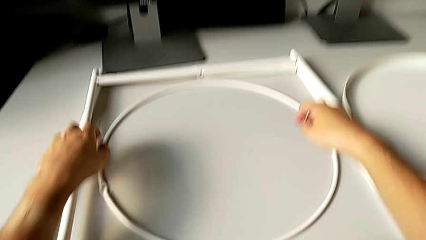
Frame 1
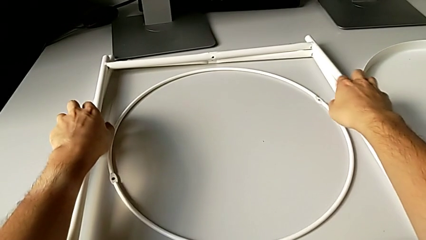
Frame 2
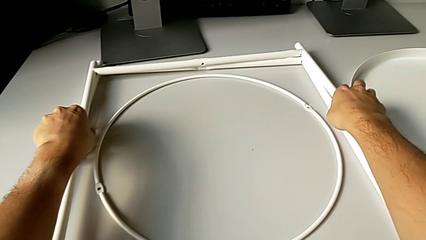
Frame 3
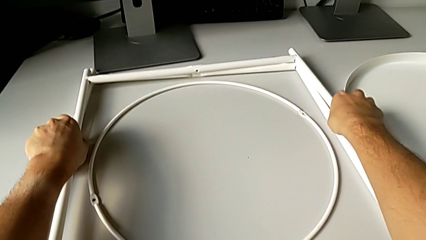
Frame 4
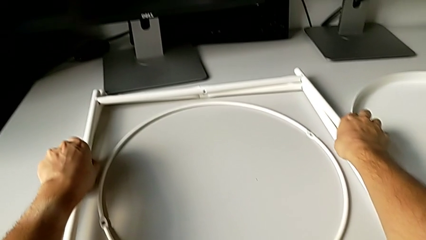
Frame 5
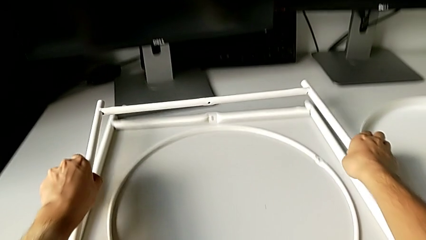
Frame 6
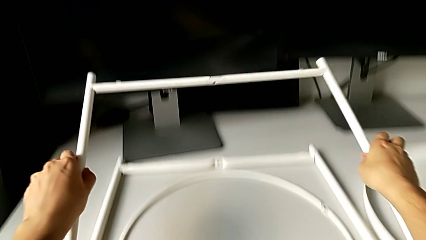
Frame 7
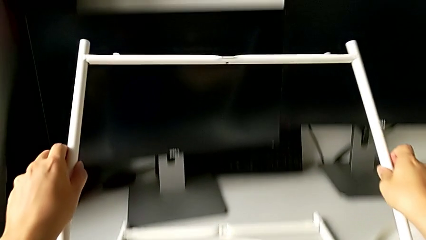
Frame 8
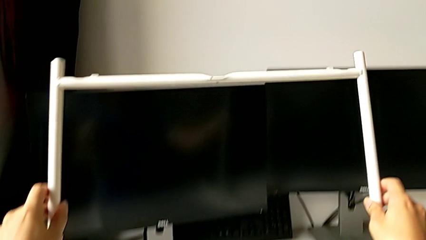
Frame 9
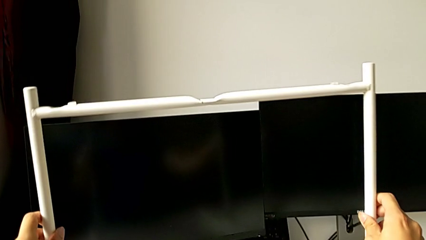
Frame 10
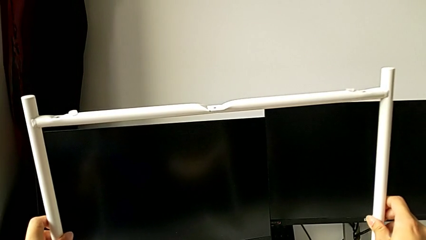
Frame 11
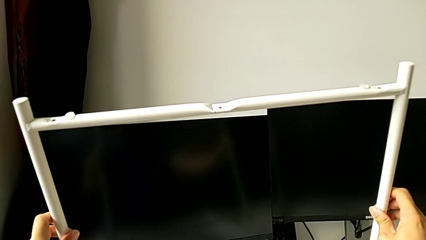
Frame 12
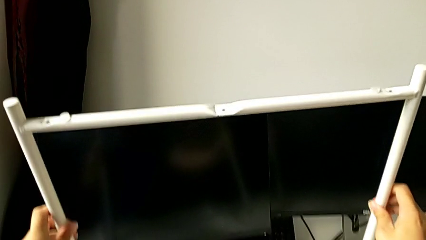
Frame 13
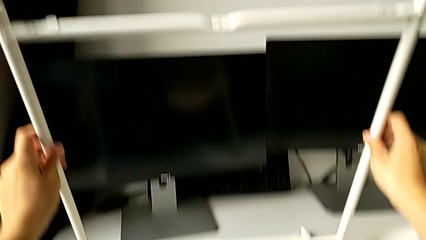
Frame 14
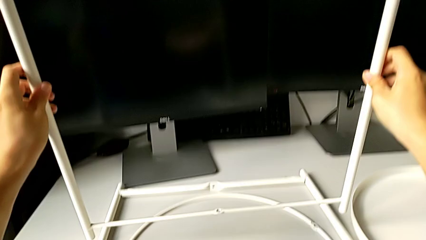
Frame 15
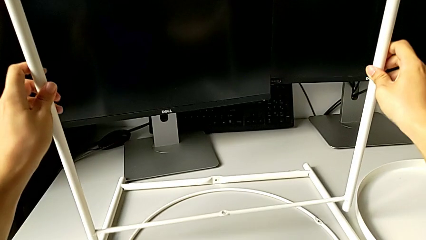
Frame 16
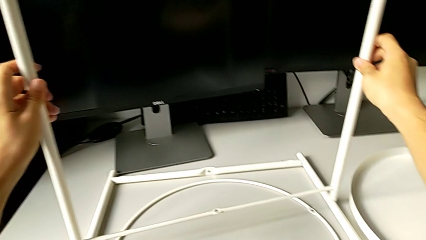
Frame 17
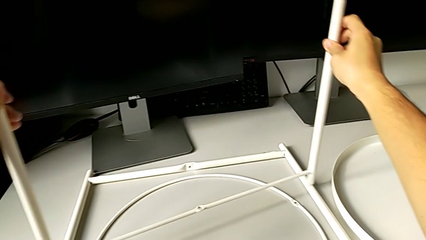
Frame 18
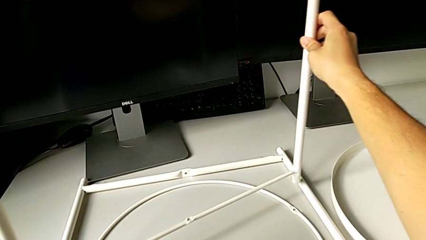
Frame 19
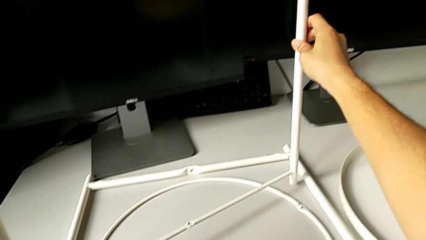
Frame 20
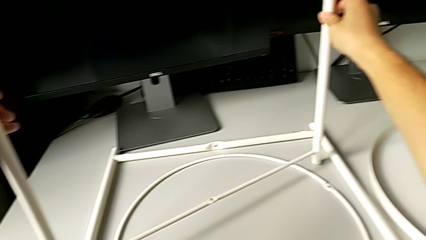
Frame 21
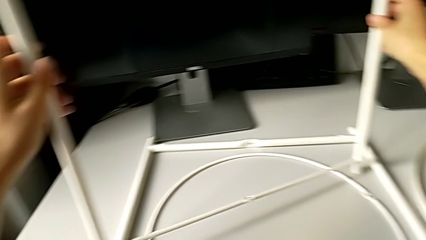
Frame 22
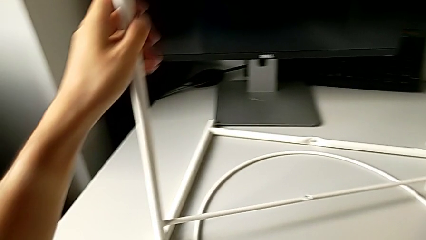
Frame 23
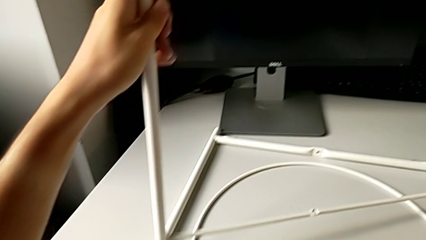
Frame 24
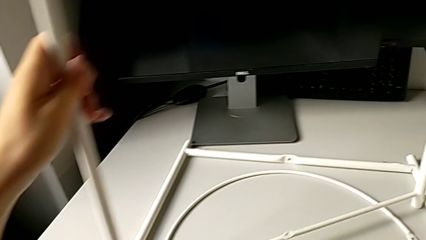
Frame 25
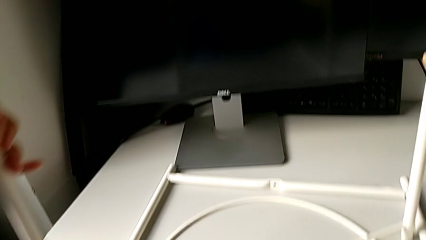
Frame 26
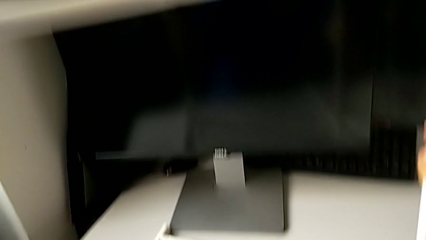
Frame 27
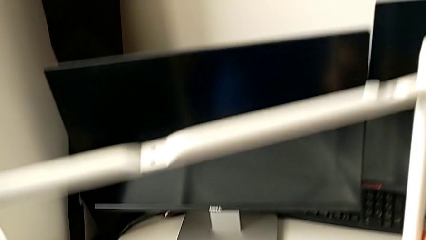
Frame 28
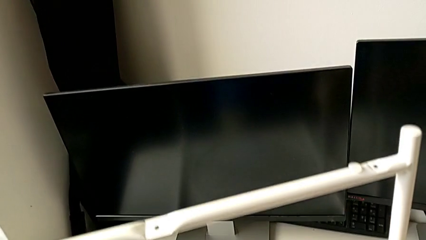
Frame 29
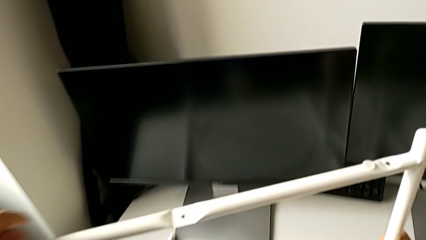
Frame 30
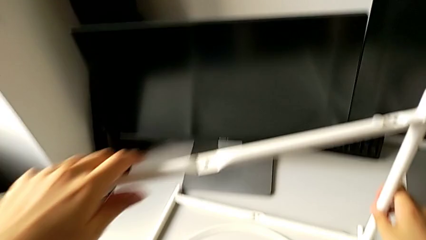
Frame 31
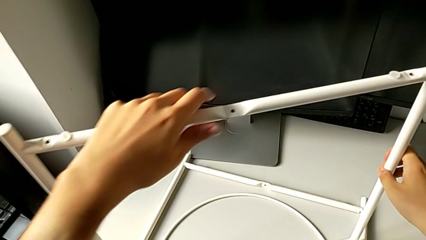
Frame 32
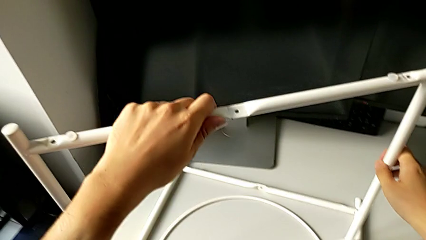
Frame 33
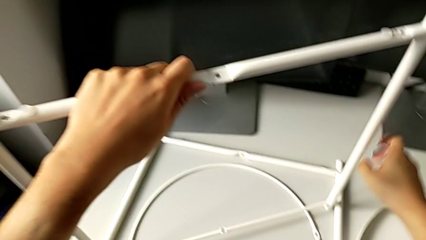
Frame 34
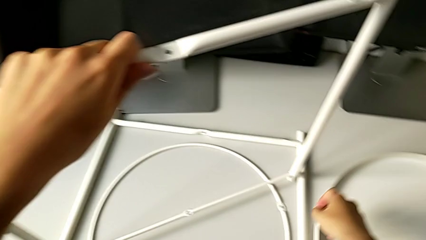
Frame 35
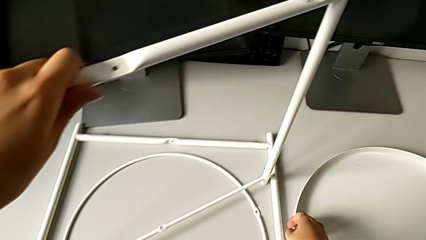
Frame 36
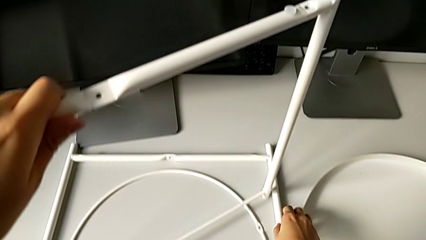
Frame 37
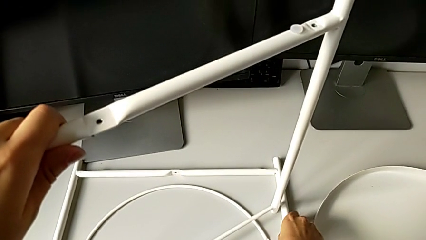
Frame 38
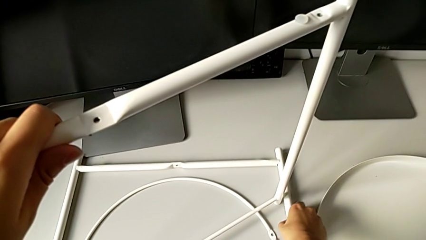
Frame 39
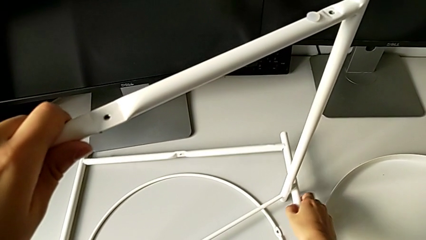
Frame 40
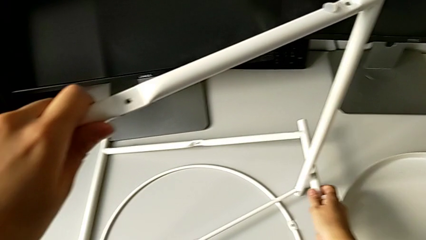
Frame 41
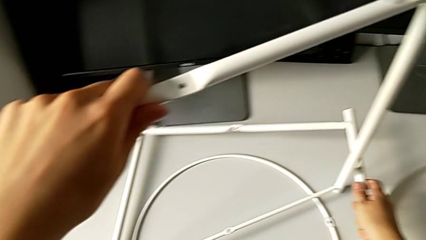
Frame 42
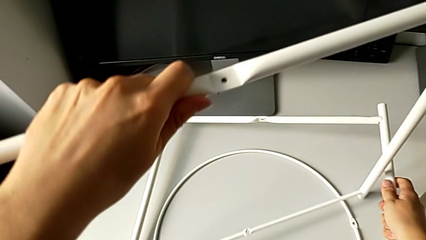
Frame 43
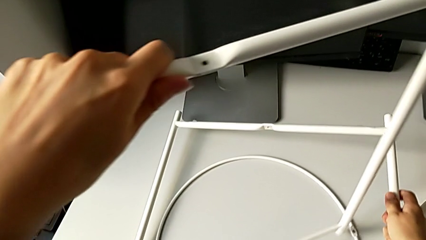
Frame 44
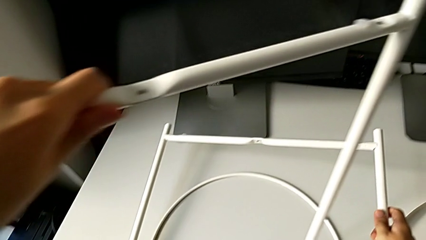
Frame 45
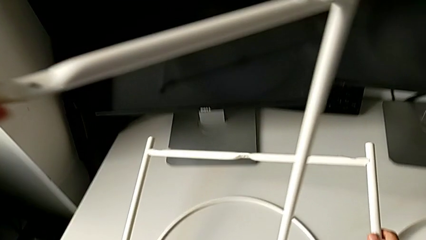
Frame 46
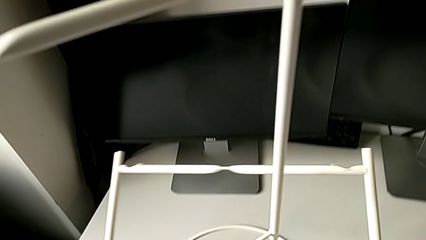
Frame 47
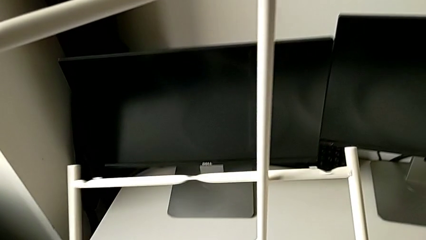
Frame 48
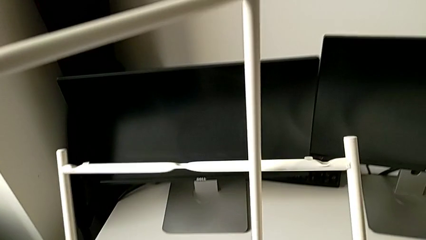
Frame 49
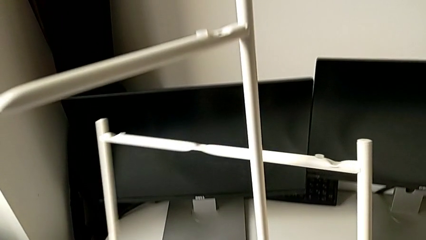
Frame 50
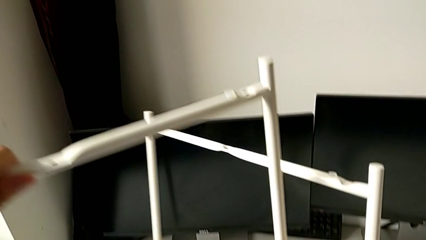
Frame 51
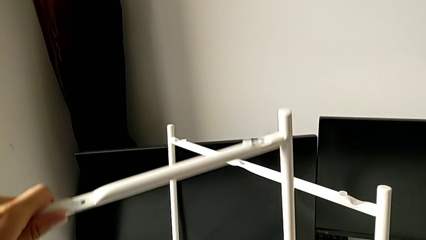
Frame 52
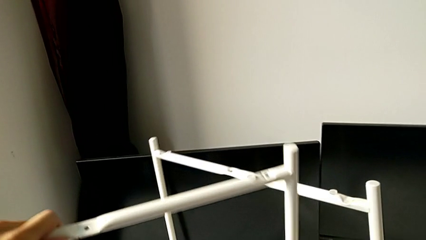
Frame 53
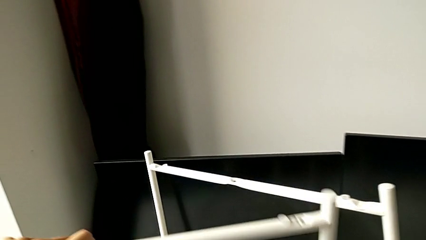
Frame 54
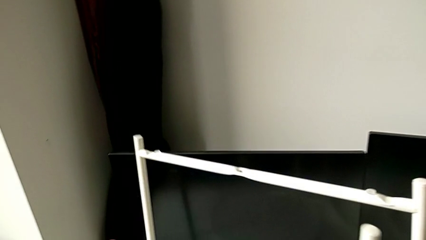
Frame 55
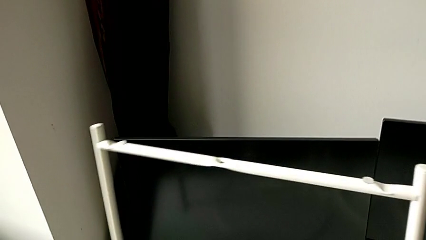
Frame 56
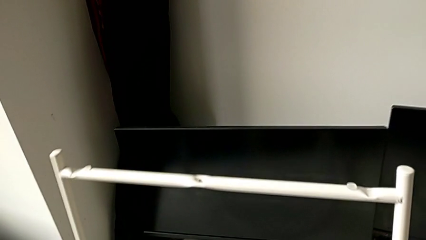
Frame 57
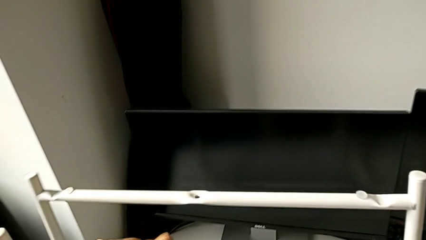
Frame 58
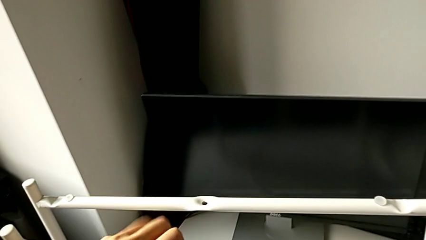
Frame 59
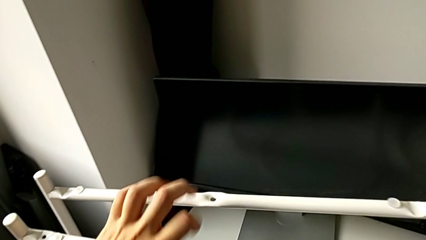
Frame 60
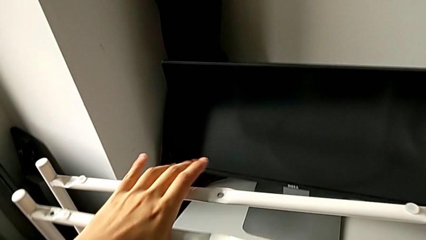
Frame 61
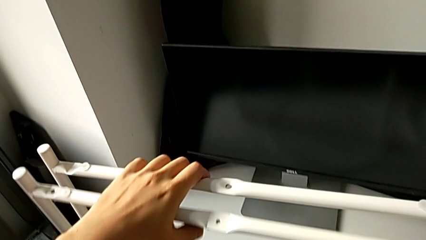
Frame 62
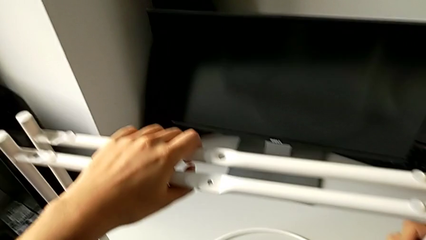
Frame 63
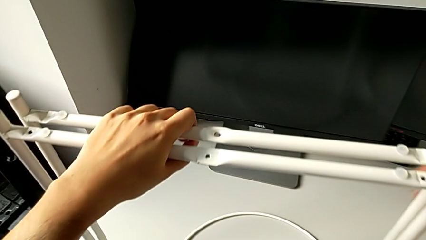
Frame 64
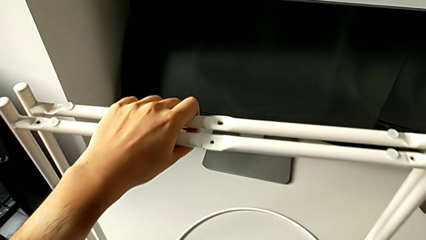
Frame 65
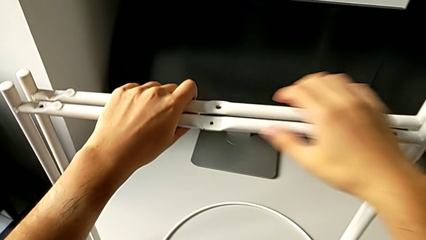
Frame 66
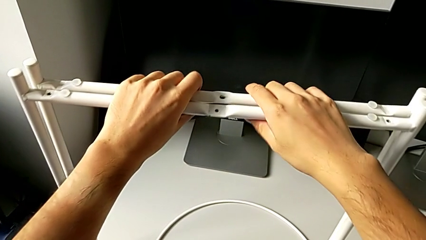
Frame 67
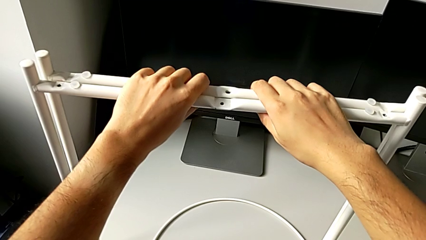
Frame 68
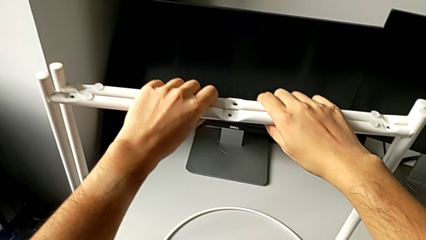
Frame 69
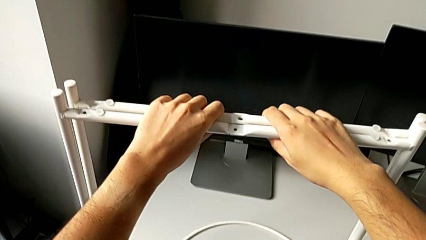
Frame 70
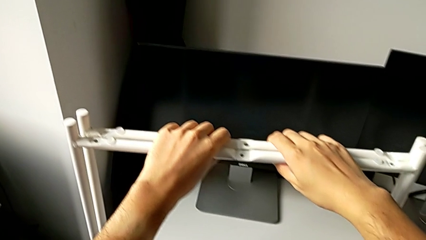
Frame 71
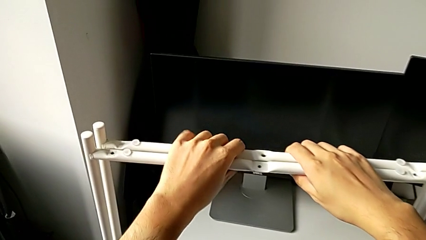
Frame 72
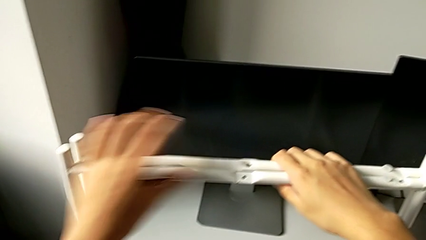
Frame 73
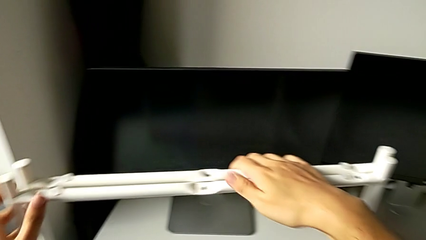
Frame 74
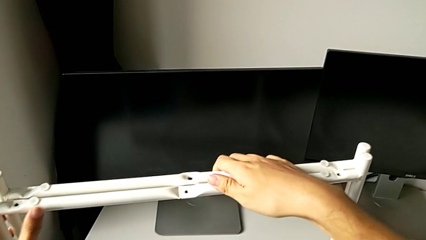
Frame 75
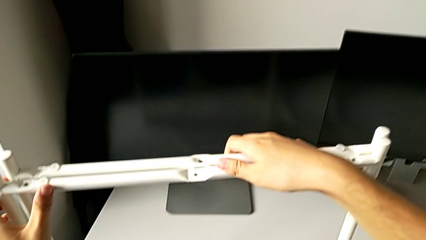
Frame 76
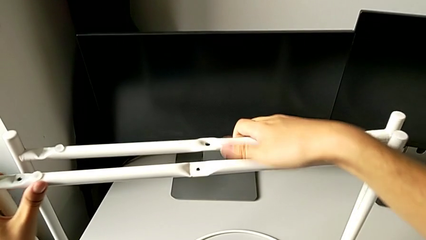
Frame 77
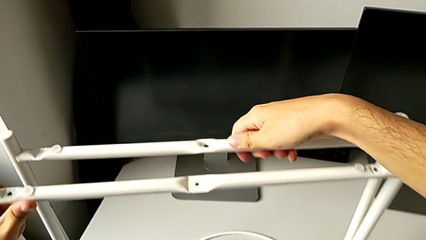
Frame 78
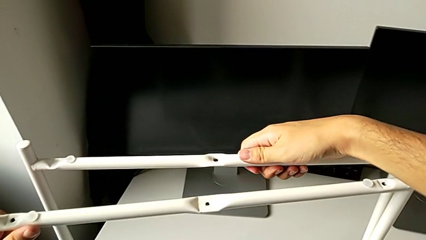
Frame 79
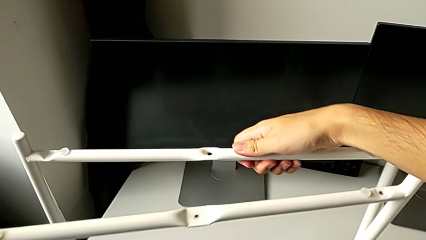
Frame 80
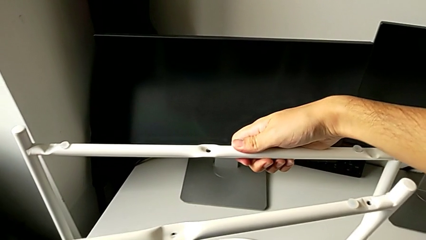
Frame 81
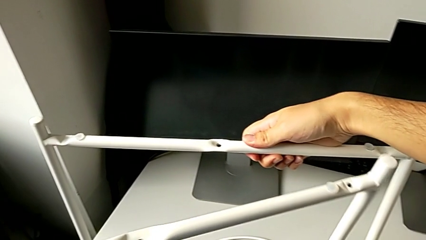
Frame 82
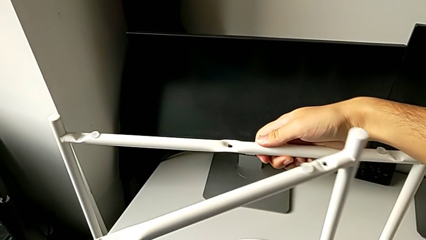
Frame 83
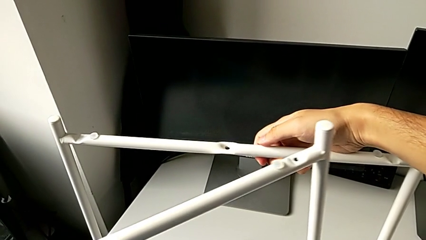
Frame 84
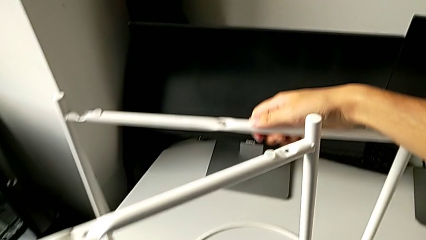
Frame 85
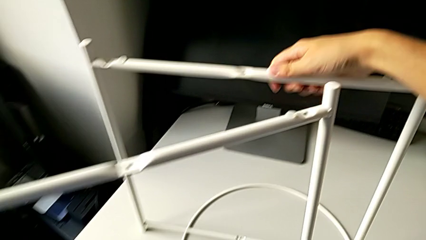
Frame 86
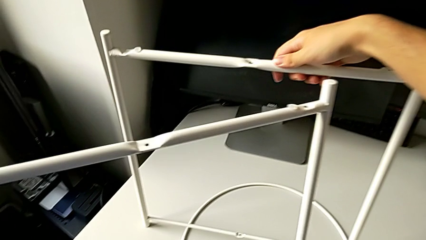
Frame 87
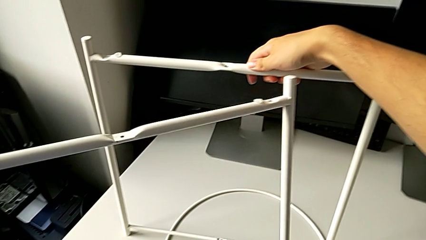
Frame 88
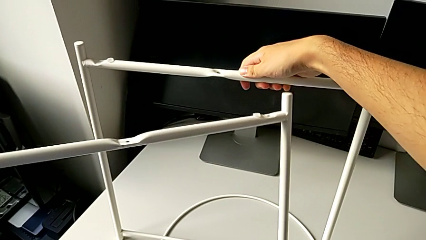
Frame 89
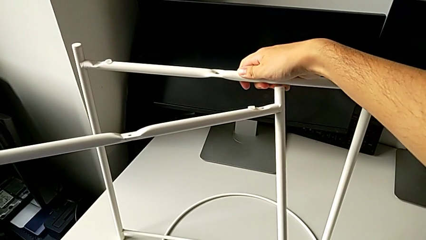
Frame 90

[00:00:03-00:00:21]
The camera wearer is assembling the legs of the furniture. They grab the first leg, lift it, place the leg and hold the first leg. They grab the second leg, lift it, place the leg, grab the leg and rotate it.
